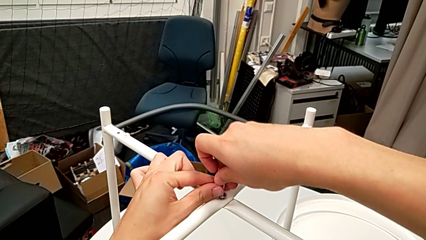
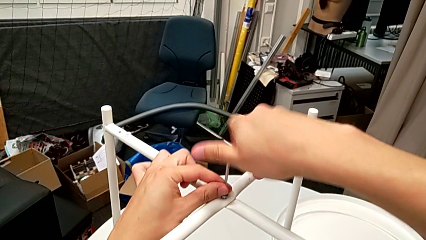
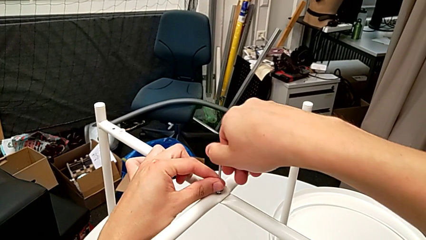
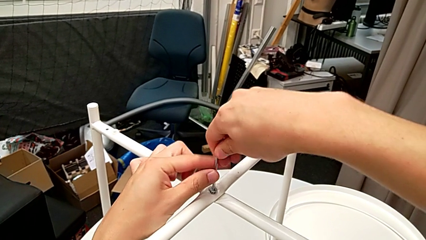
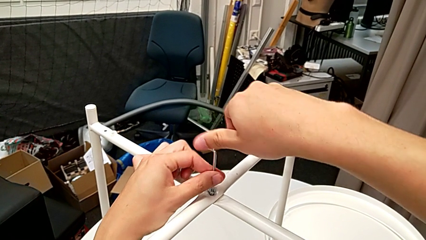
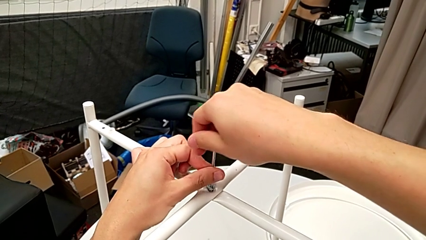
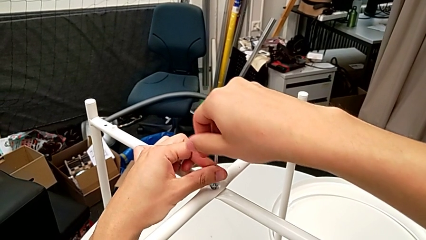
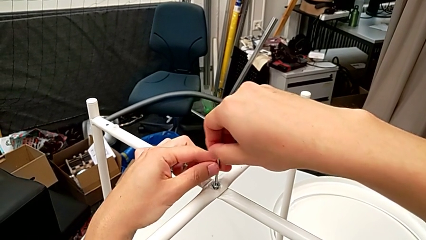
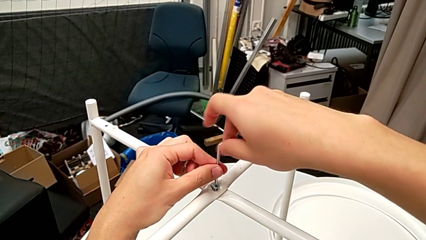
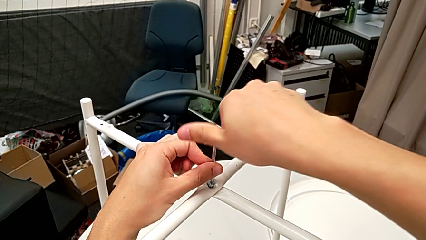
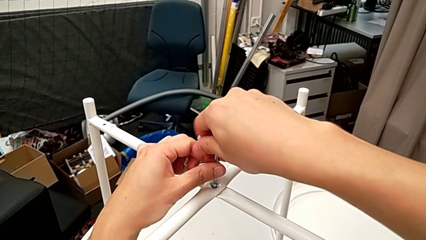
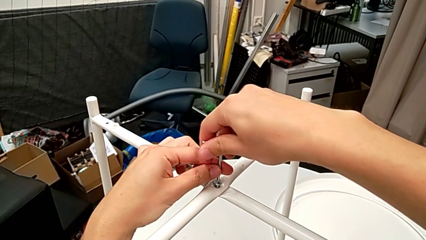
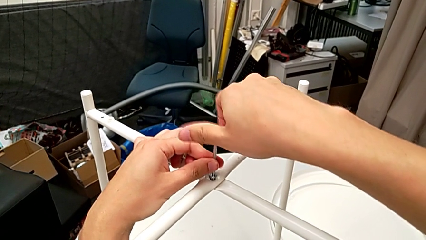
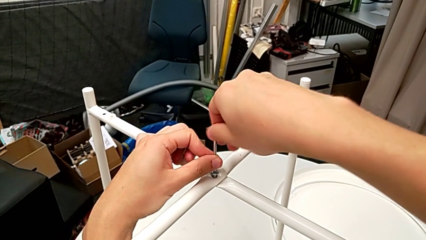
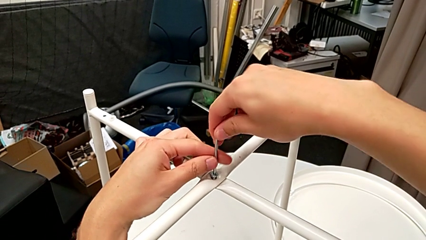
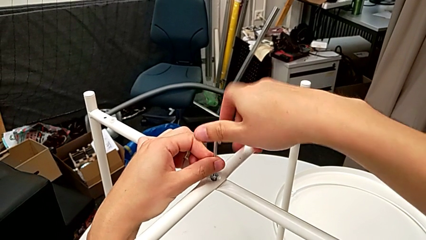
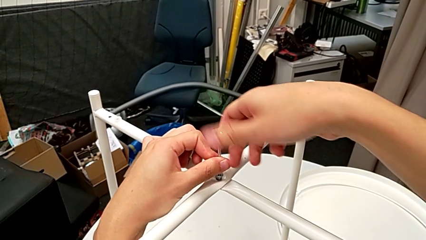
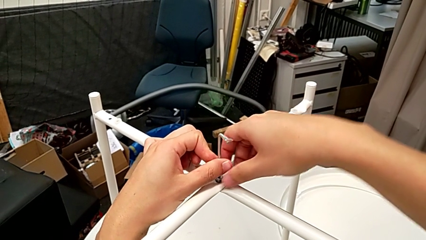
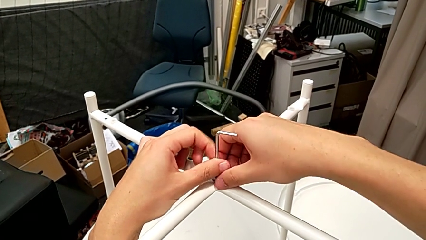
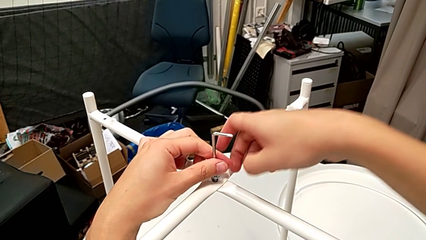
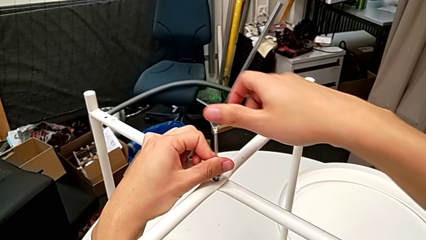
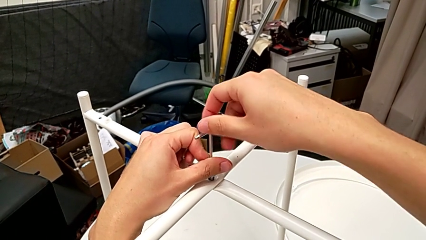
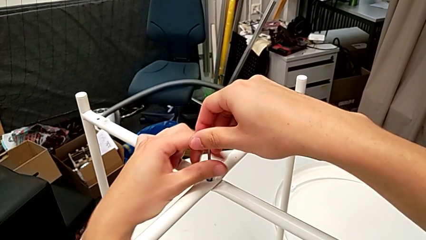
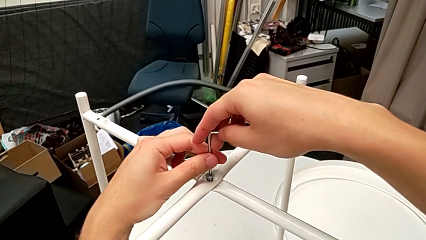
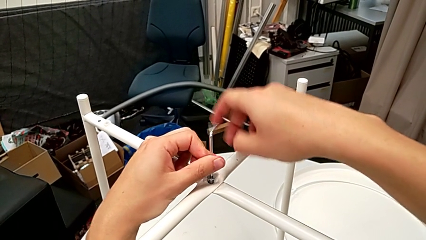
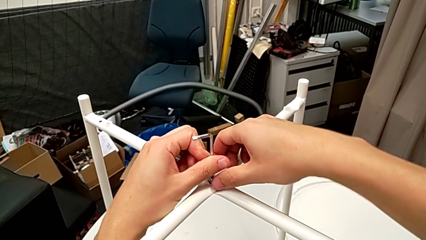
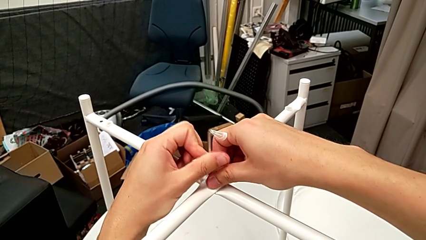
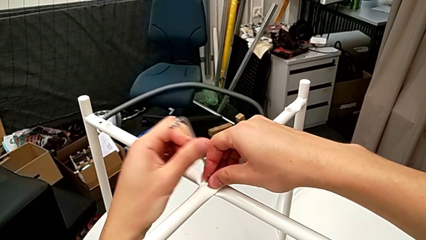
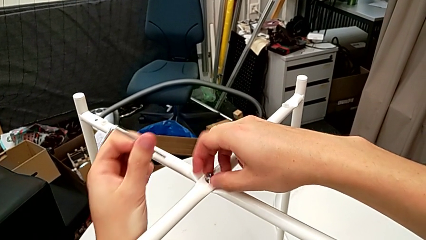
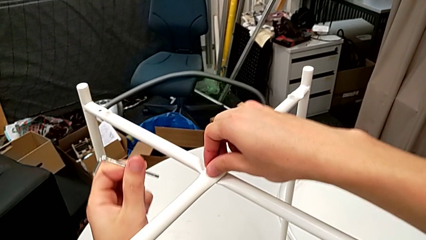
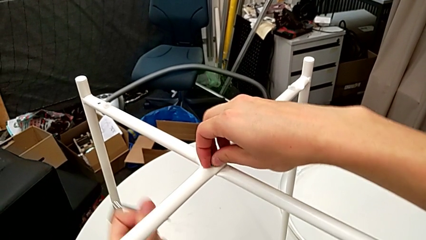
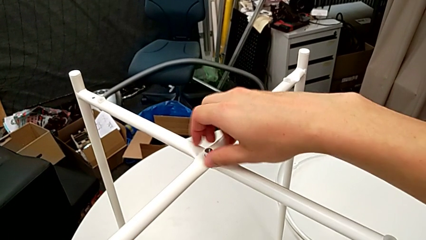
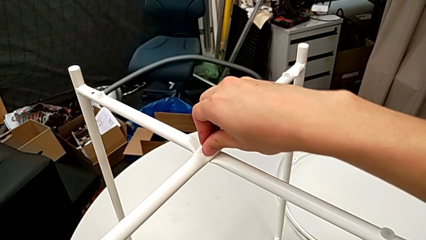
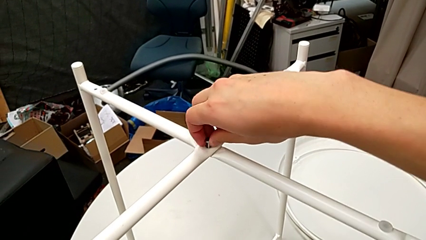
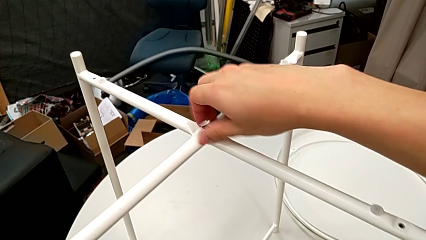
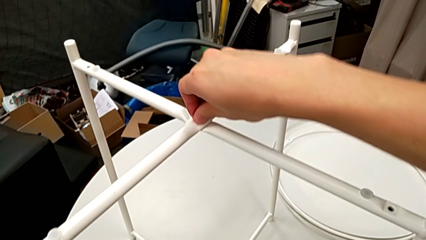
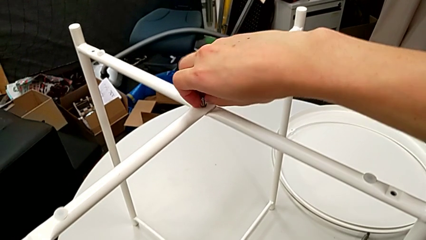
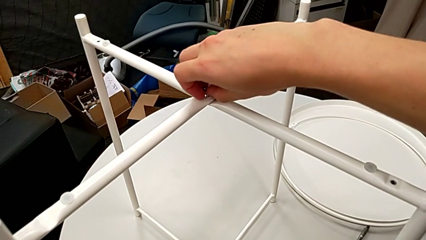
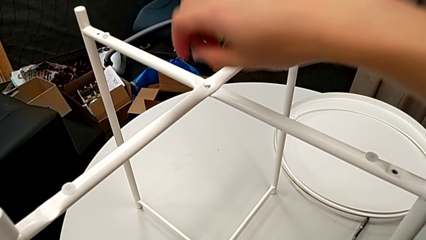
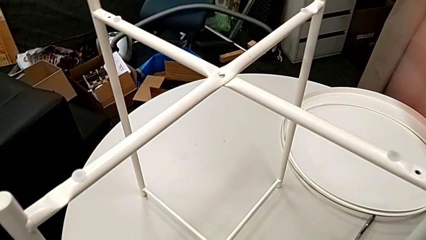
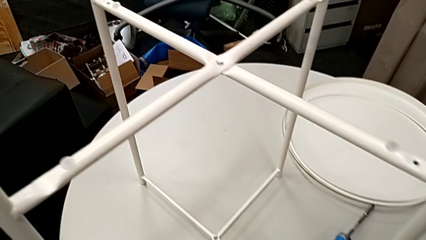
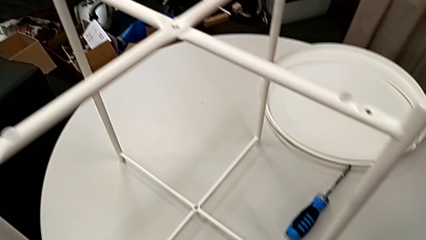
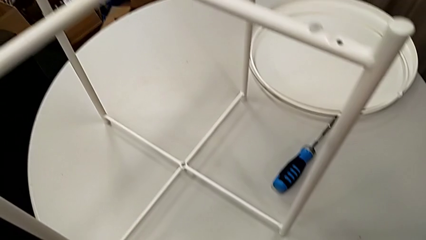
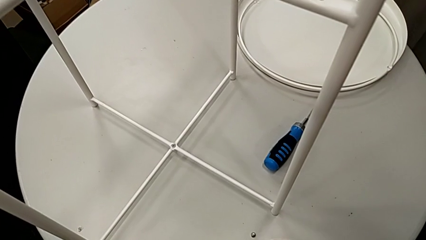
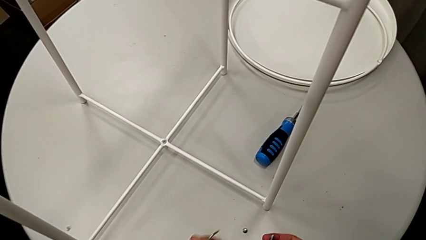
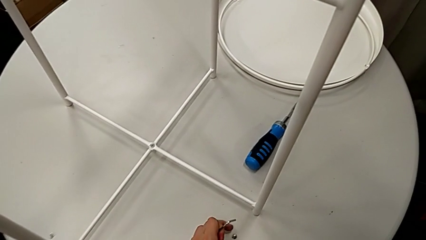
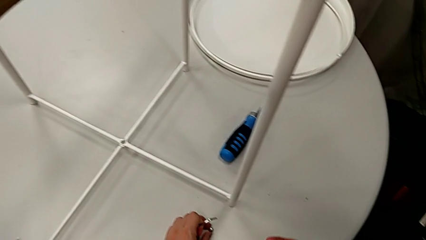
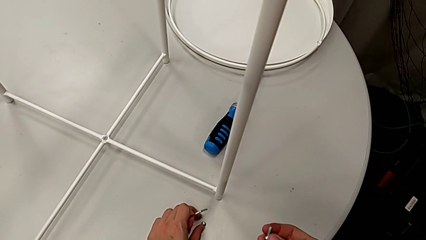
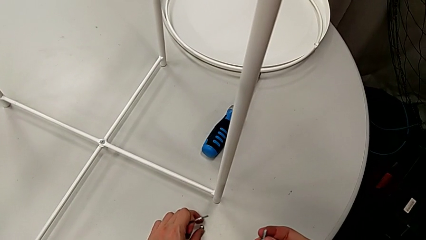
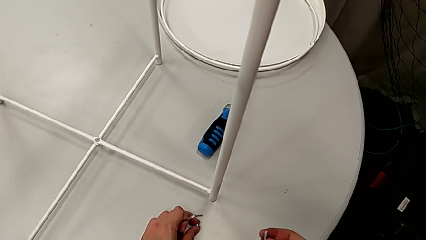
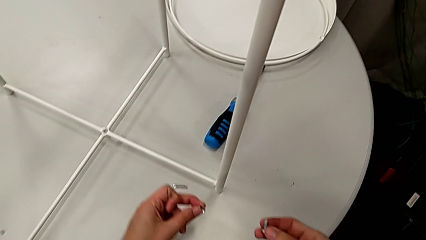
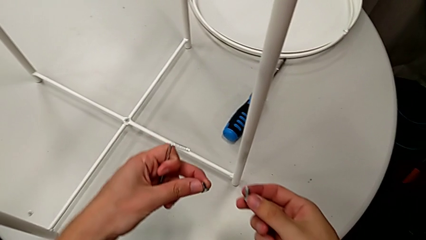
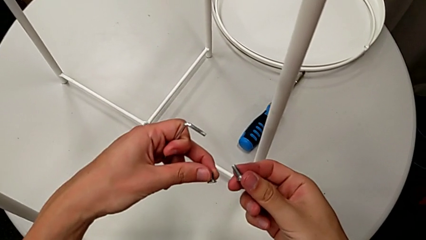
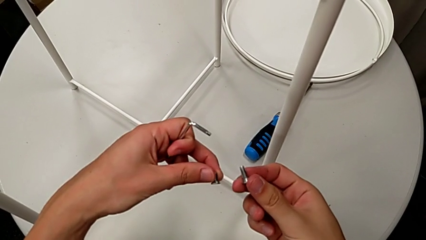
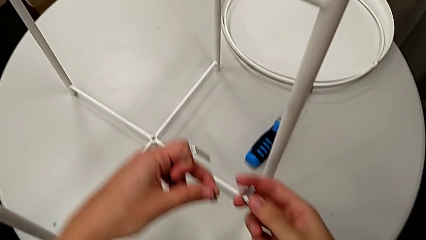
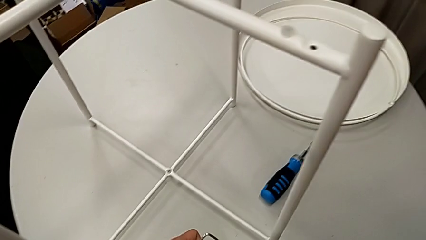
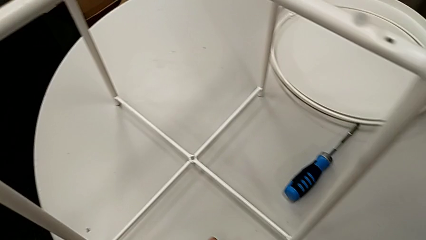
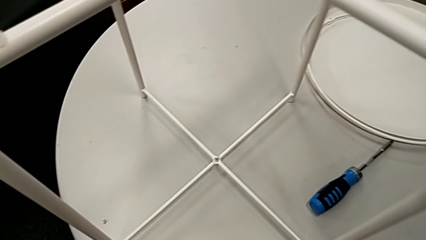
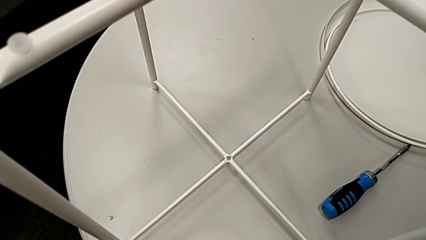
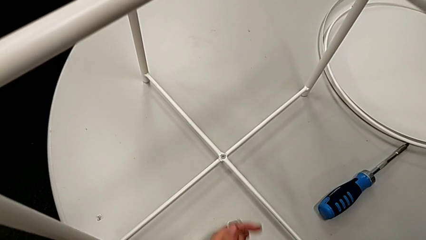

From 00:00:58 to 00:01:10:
The camera wearer is unscrewing the top hex socket head with the Allen wrench. They unscrew the hex socket head, withdraw the Allen wrench, unscrew the hex socket head, disassemble it, grab it and place it.

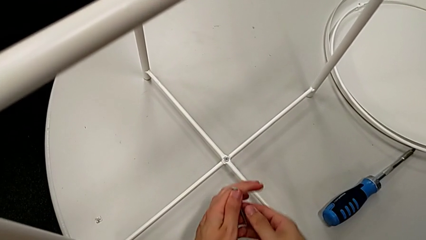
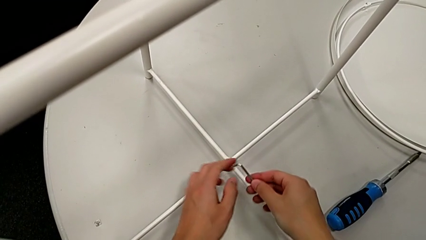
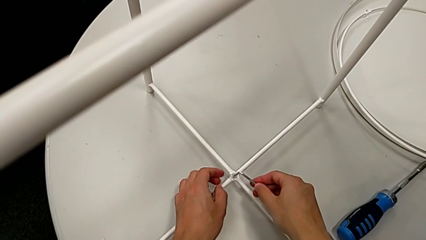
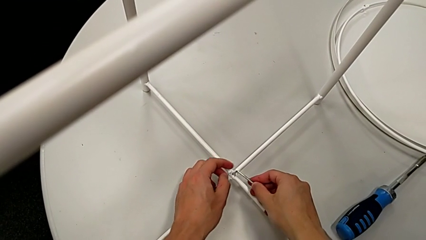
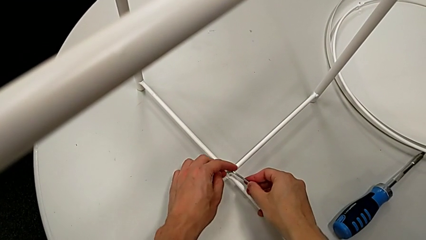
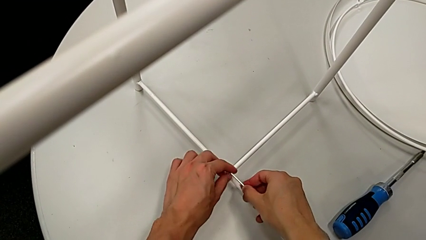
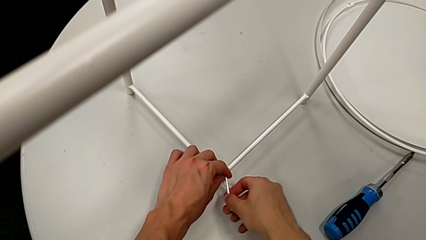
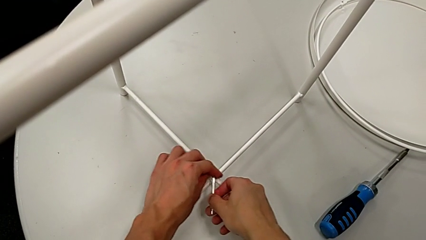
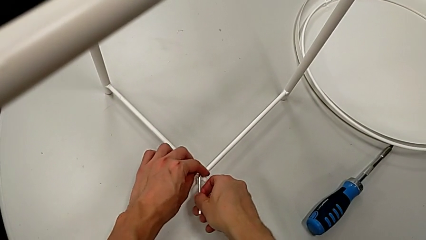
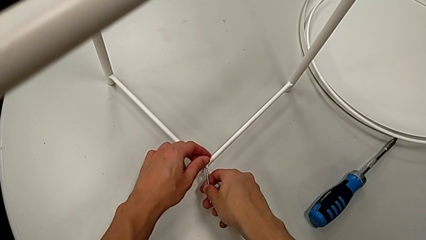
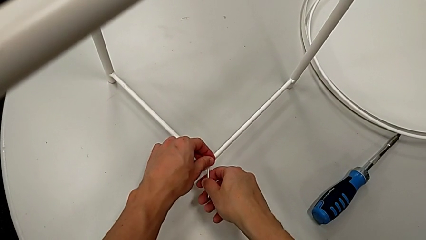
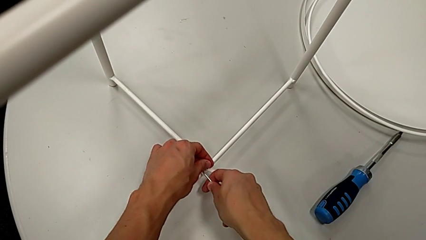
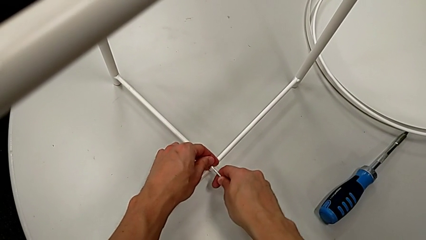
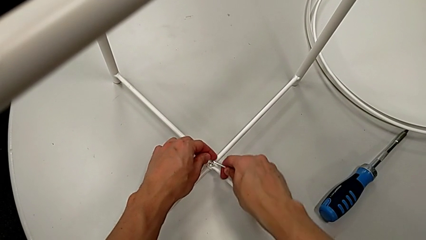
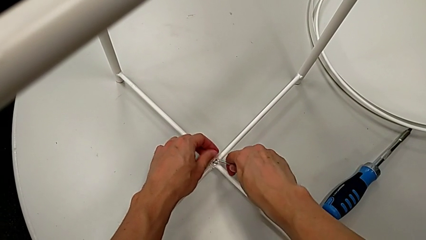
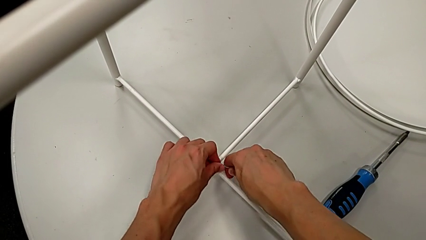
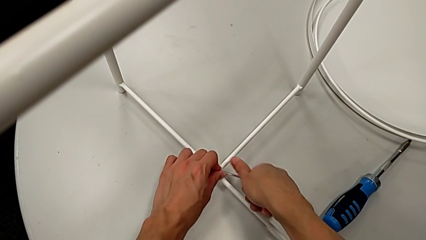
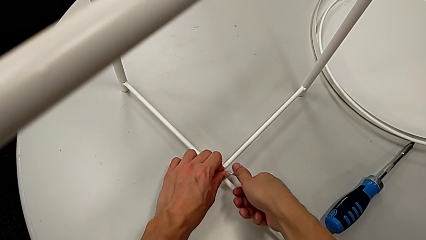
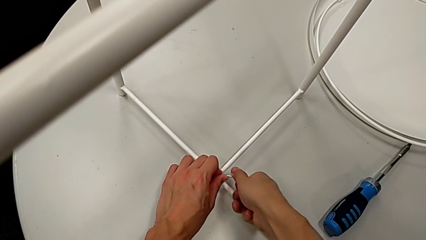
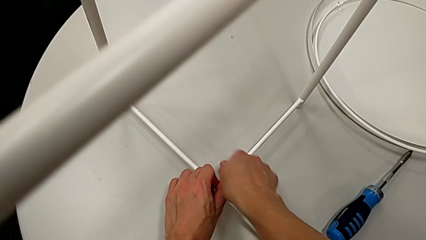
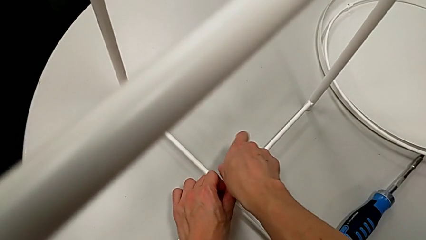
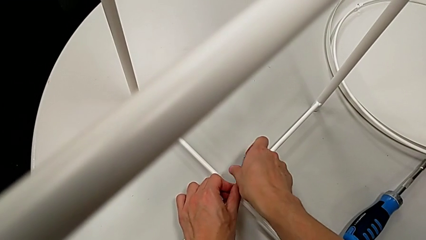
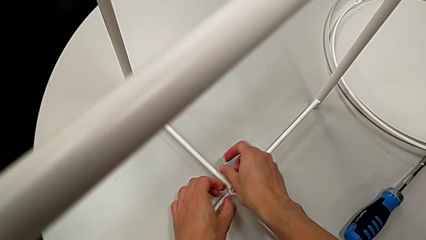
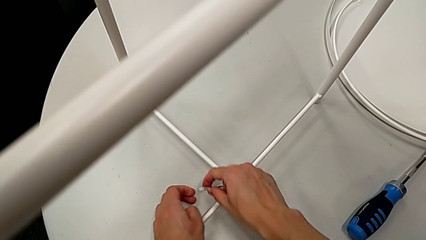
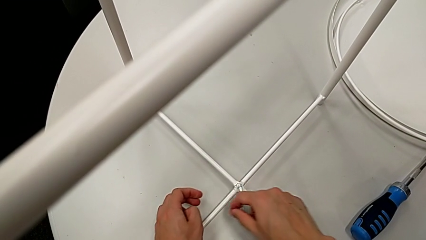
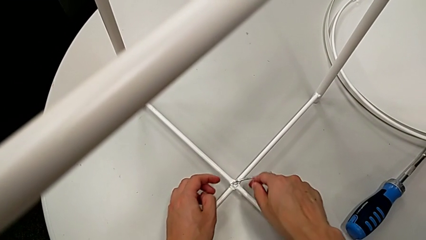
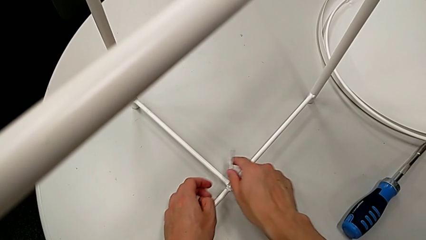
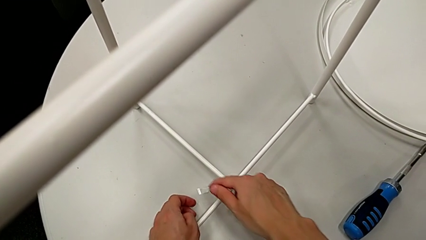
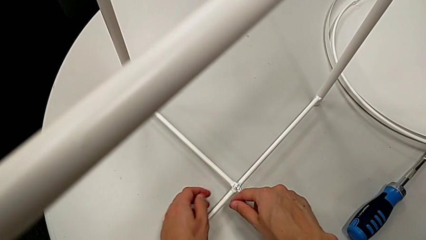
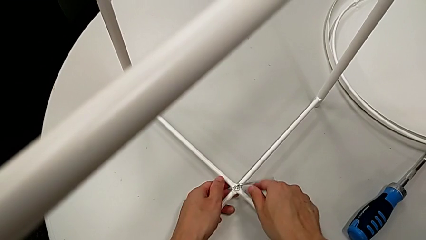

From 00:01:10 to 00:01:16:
The camera wearer is unscrewing the bottom hex socket head with the Allen wrench. They insert the Allen wrench and begin to unscrew the hex socket head.
